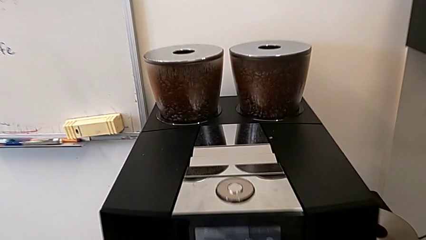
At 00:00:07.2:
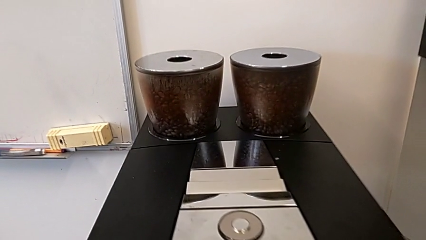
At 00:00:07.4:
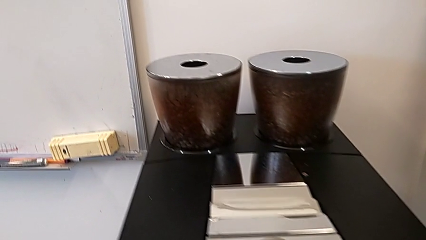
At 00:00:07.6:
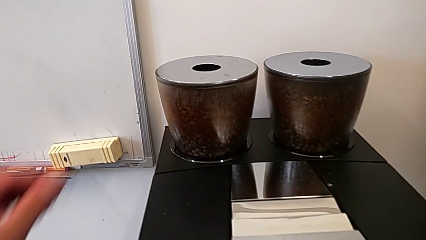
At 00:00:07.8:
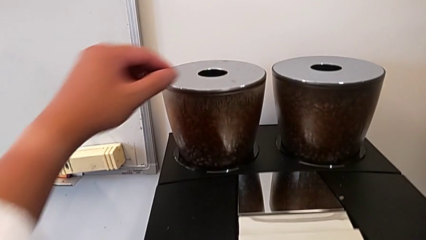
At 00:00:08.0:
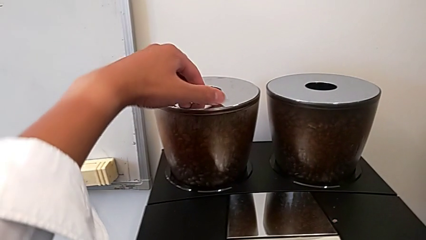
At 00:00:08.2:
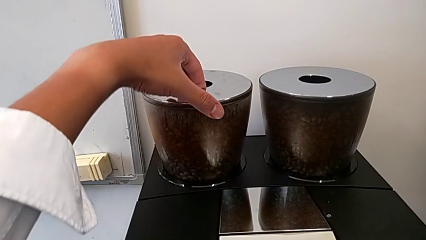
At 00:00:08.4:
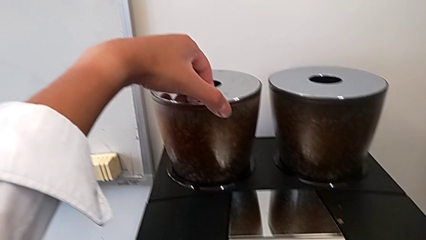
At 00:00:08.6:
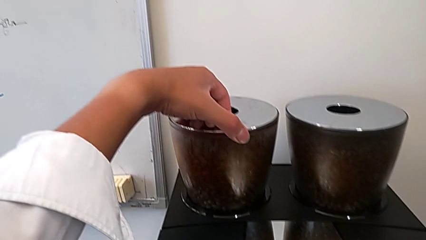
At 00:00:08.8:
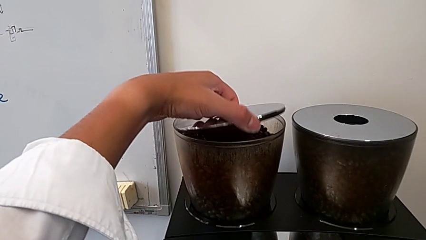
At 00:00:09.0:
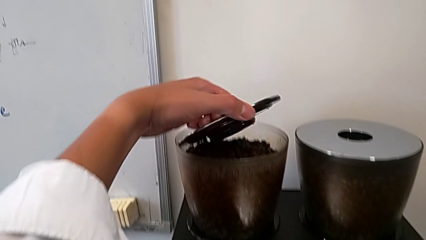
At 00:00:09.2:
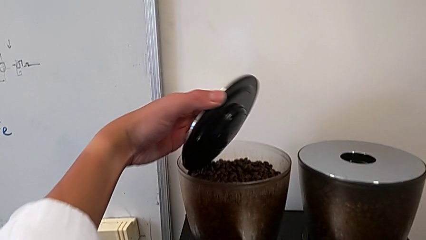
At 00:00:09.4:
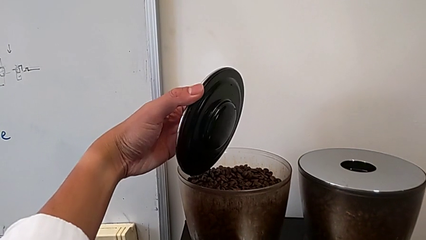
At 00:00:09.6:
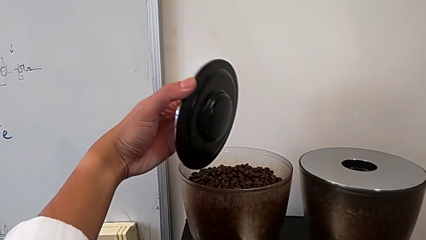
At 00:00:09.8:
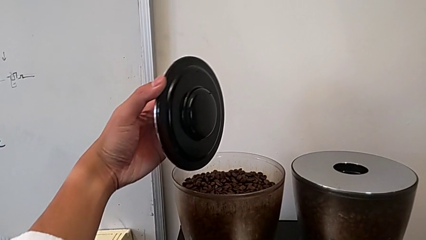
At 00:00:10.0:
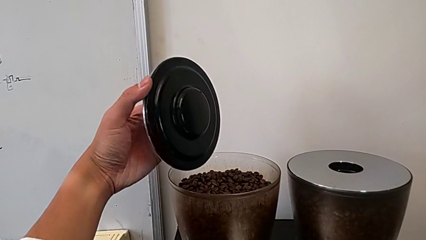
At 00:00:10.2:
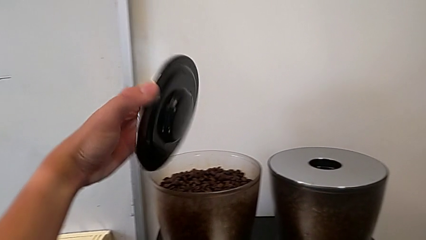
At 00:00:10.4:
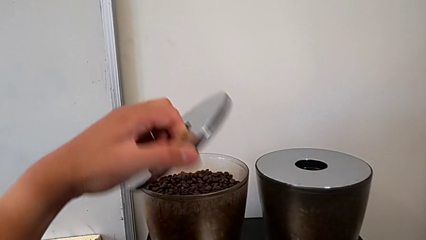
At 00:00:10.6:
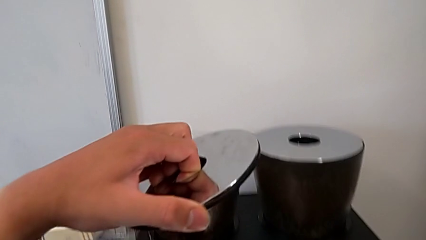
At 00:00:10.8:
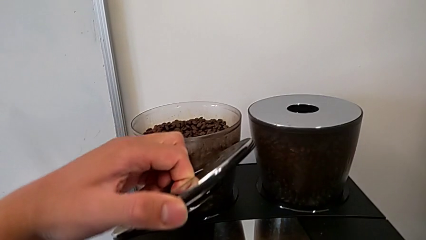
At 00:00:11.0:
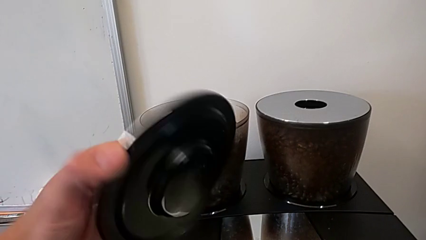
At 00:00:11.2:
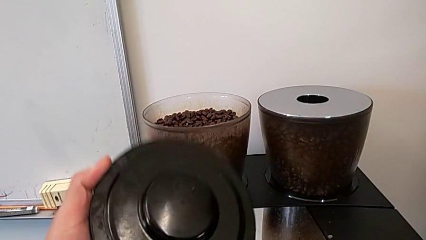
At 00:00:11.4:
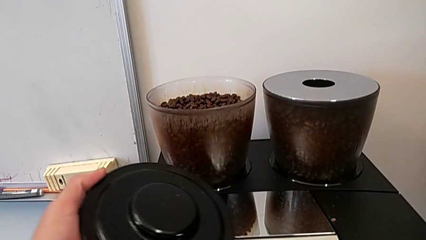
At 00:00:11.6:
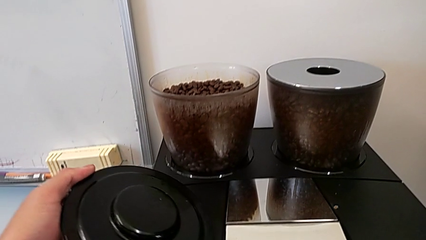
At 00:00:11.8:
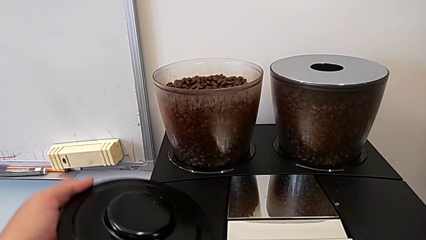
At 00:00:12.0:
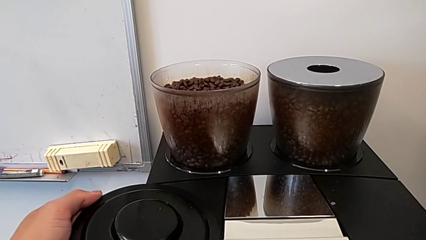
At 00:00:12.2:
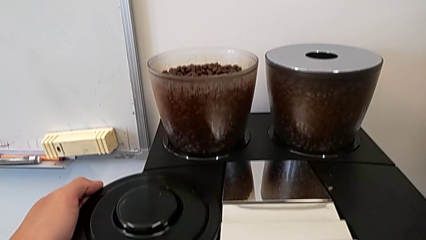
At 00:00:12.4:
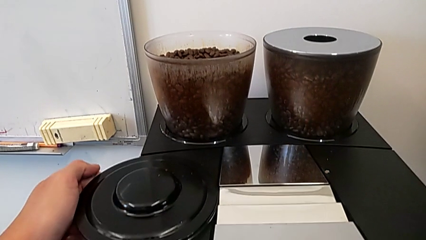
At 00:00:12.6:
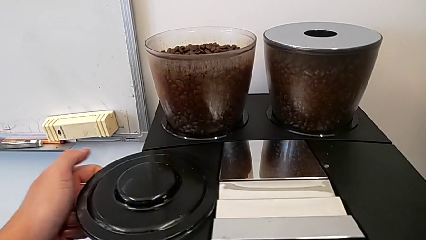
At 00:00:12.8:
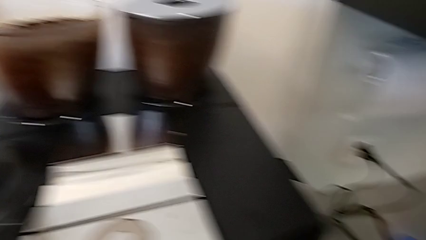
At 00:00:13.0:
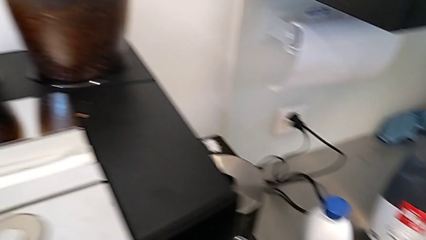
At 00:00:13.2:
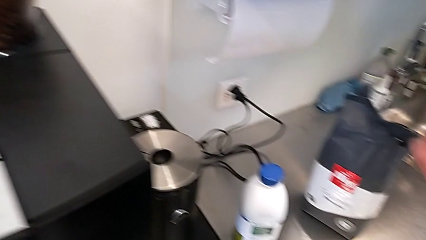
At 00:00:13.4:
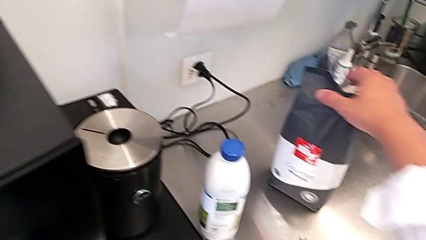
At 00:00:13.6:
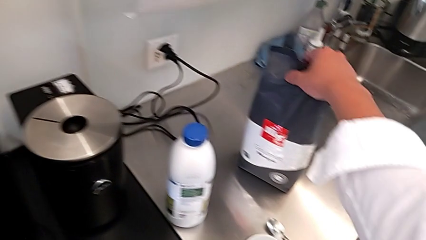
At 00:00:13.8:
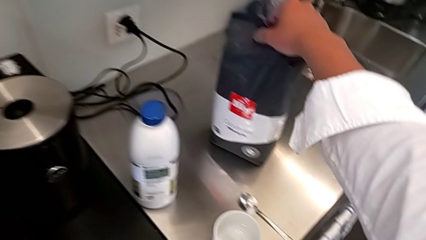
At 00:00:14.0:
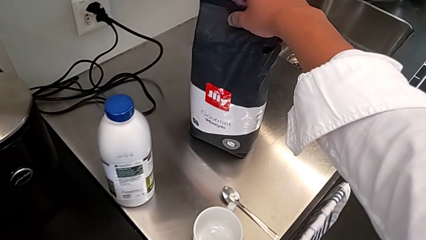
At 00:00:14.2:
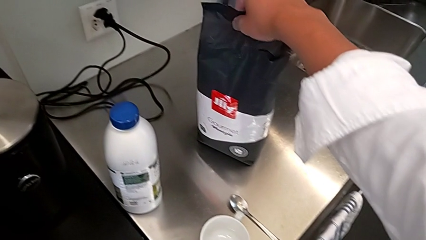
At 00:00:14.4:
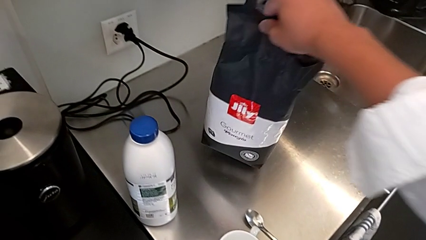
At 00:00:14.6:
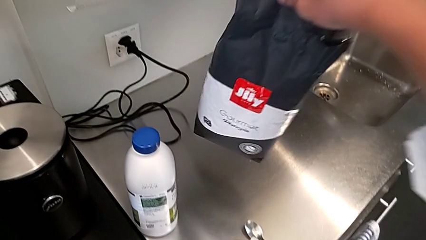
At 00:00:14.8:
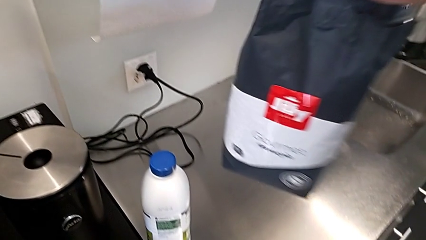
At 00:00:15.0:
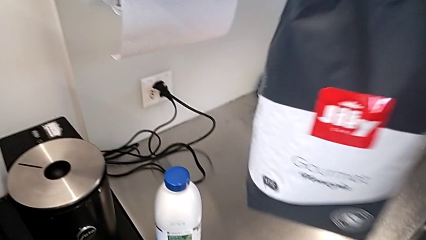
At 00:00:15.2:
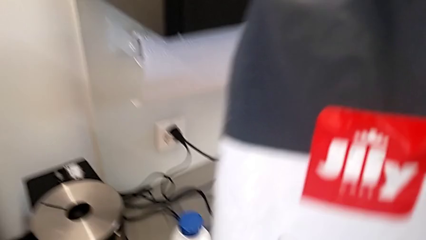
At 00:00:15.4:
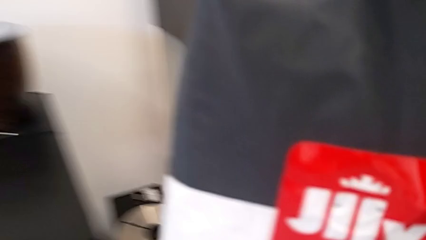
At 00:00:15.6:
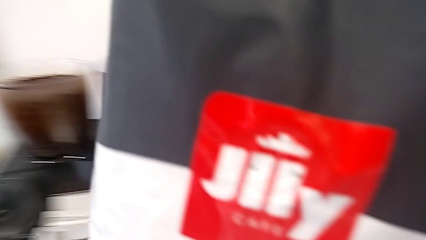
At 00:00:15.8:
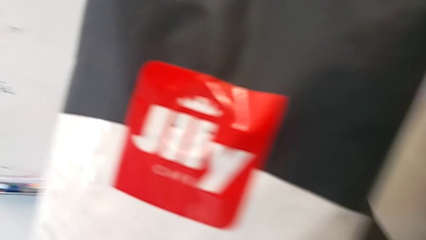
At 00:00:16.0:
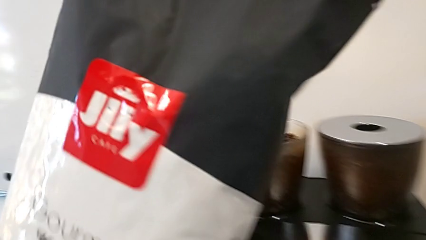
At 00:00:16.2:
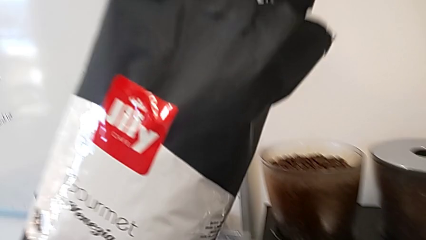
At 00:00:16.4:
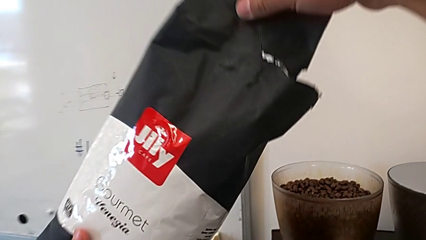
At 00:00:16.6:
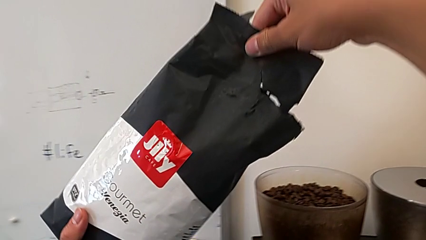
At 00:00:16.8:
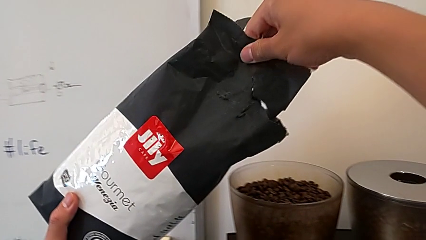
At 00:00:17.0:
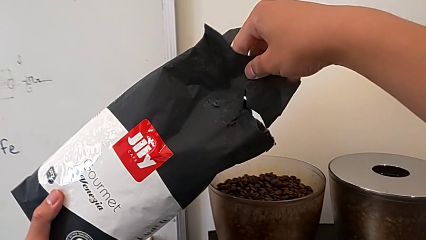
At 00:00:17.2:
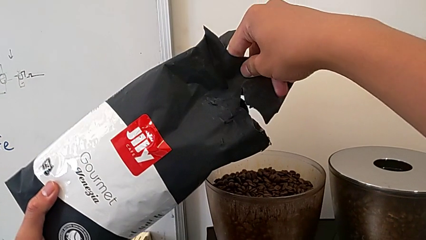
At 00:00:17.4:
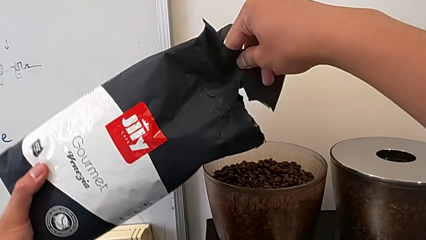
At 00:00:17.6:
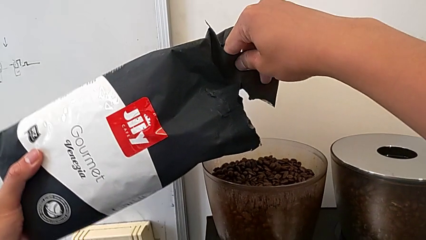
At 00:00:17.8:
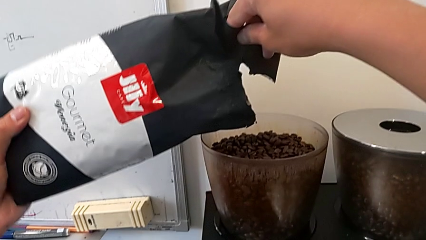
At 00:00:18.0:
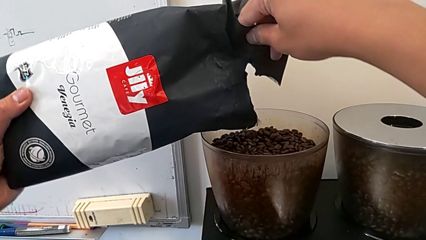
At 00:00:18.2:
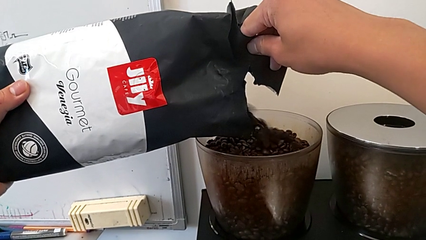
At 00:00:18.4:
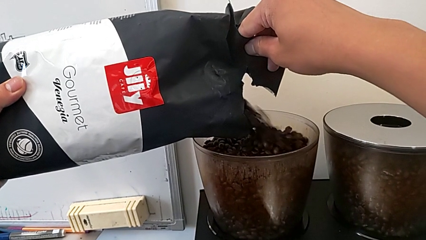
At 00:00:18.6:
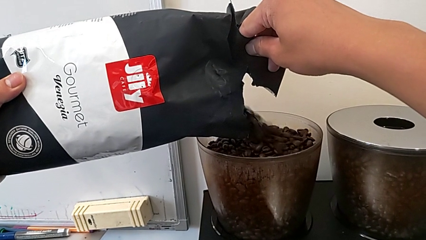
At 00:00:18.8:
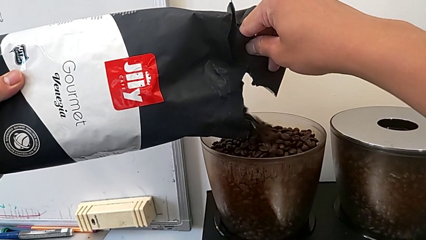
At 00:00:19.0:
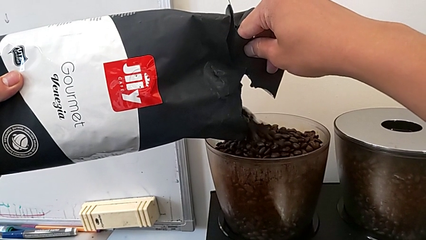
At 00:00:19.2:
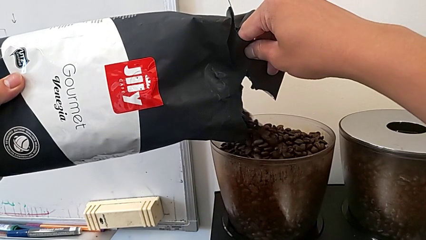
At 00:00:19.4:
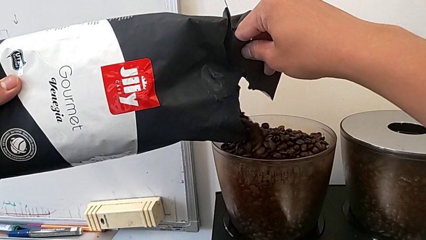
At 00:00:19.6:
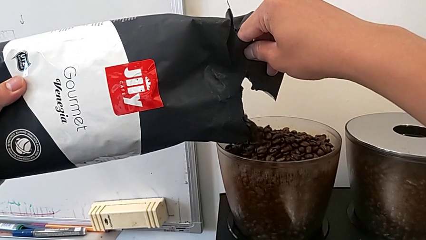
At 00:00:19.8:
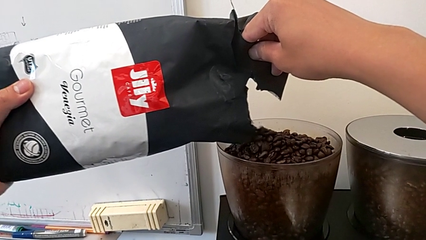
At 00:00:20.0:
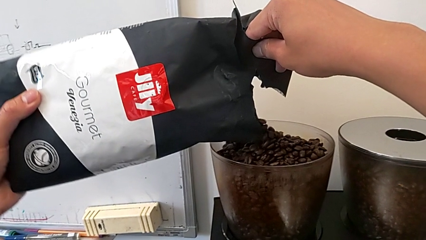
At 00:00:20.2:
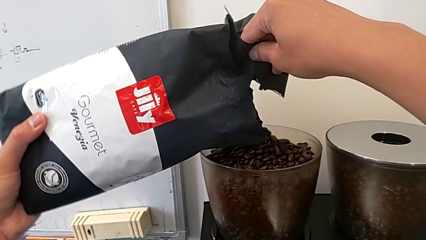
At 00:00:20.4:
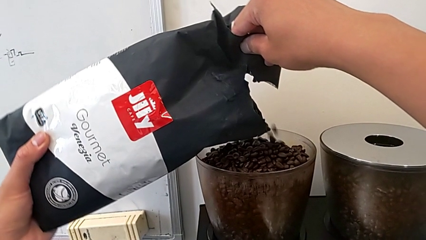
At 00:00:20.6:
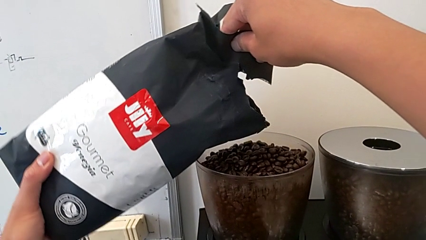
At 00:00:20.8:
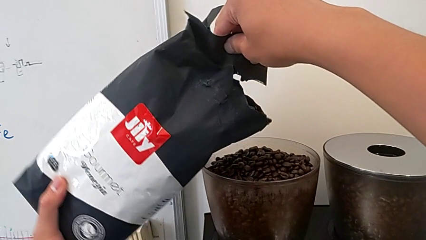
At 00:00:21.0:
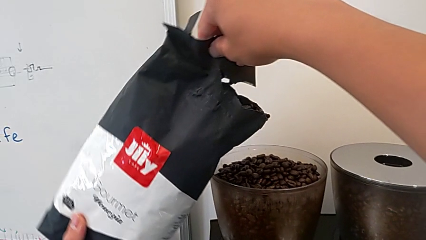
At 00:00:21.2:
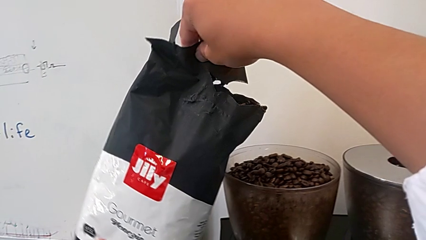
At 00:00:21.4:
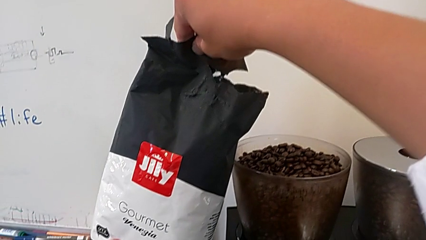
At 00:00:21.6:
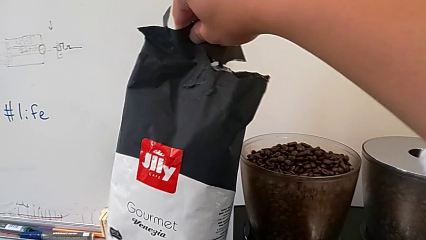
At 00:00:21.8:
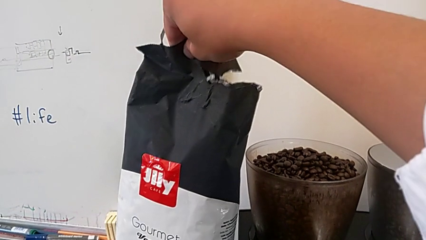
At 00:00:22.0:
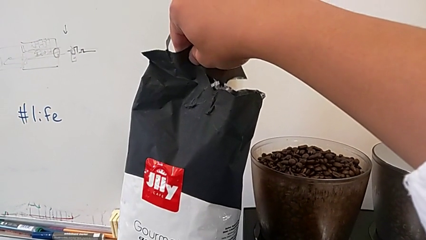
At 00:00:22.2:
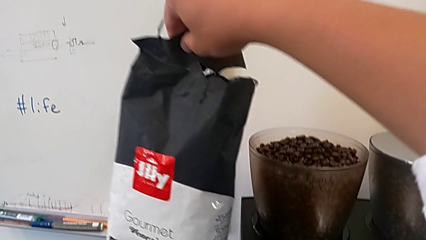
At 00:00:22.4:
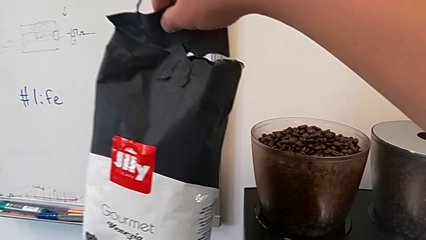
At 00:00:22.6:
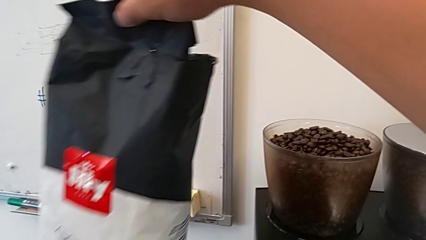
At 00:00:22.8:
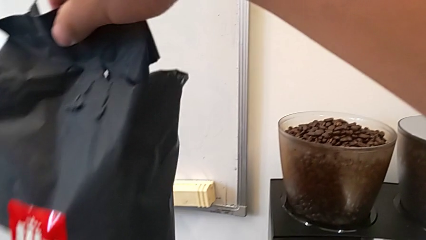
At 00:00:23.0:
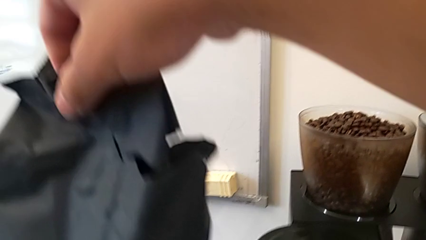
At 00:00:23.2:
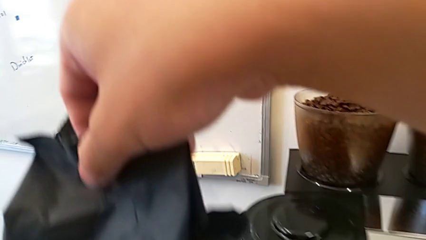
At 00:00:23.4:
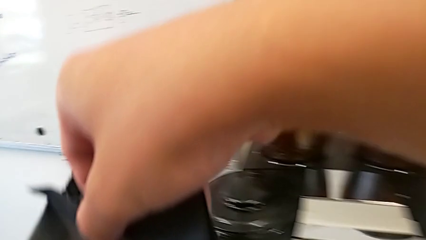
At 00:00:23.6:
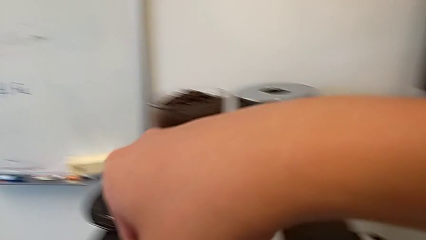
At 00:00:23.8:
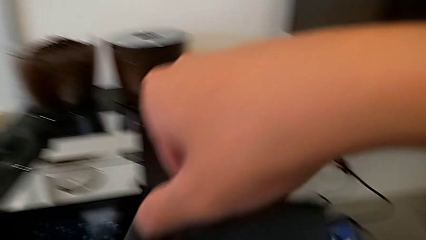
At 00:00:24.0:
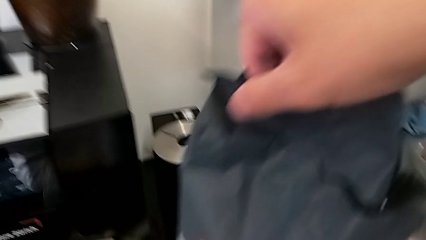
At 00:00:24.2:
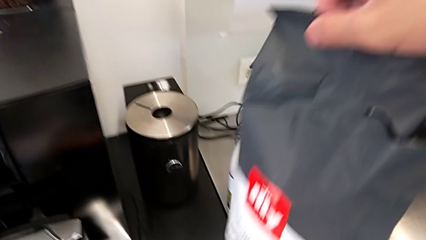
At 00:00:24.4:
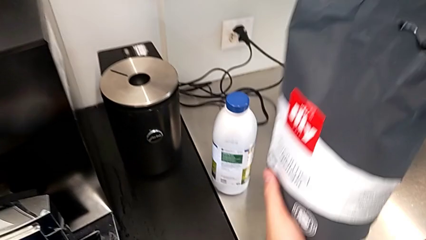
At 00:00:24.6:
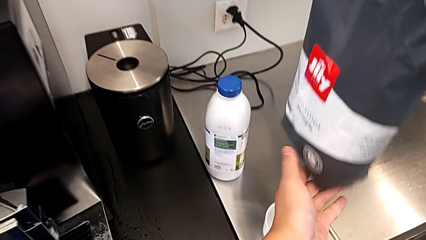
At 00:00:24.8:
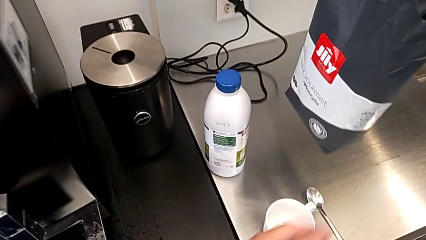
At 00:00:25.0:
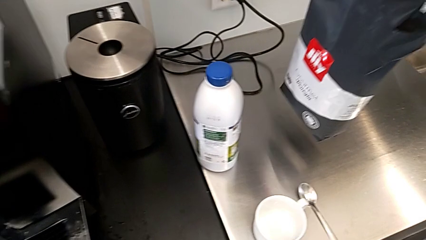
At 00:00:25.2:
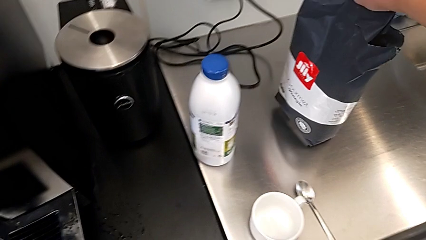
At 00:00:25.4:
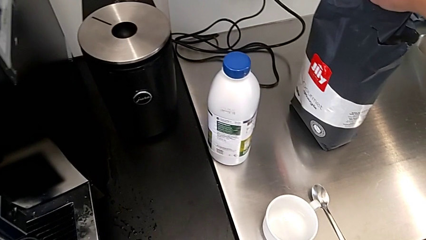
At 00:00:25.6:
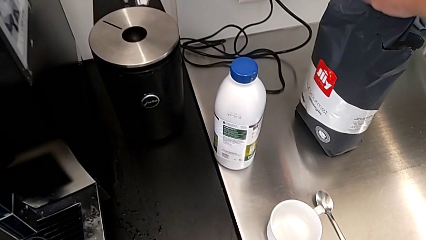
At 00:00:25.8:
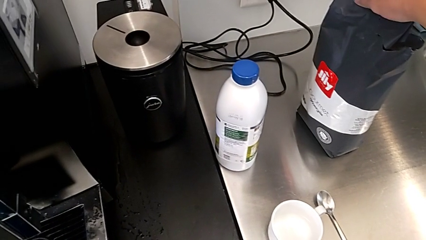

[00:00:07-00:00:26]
The camera wearer is adding coffee beans to something. They grab the cup lid, withdraw the left cup lid and place the top cup lid. They grab the coffee bean bag, load the coffee bean and place the coffee bean bag.
